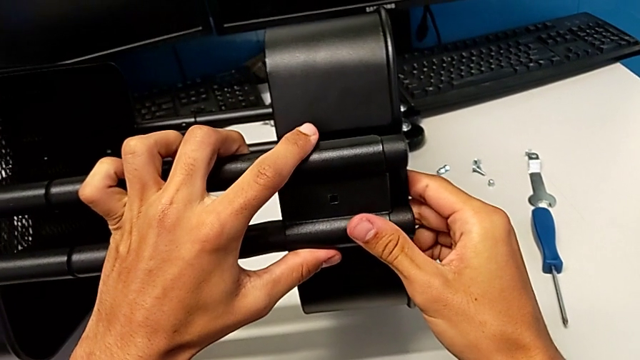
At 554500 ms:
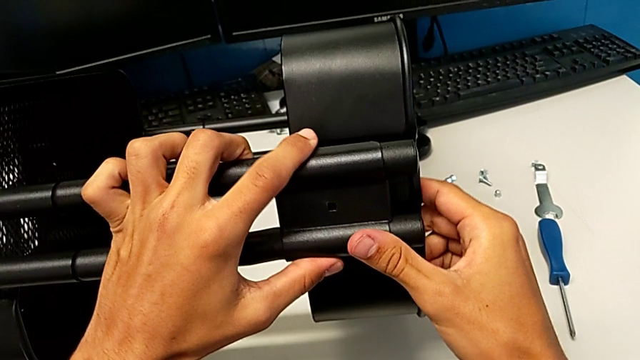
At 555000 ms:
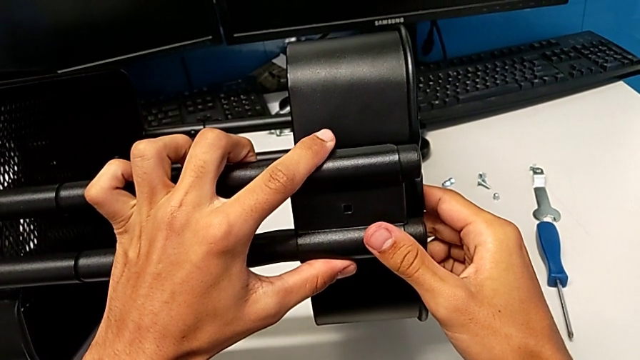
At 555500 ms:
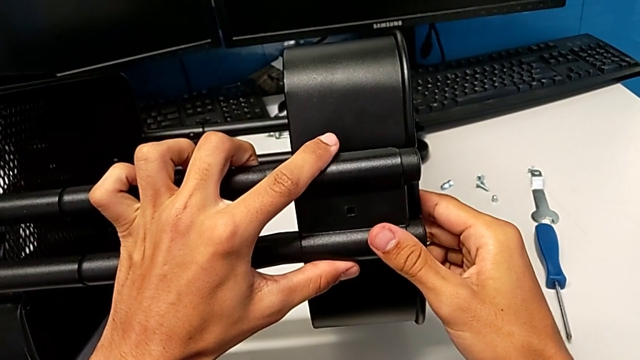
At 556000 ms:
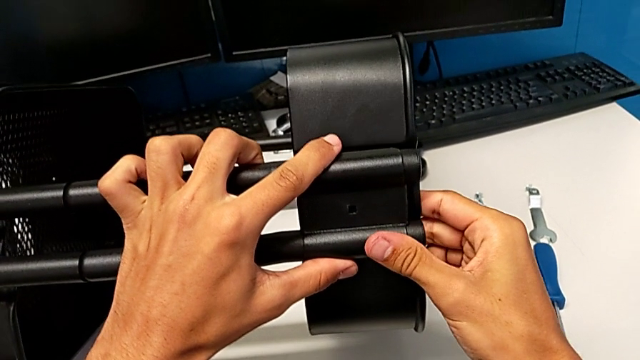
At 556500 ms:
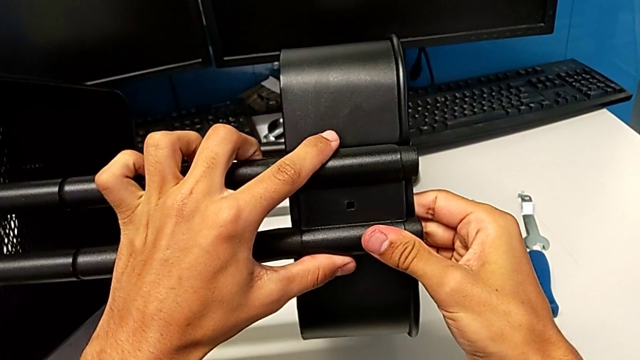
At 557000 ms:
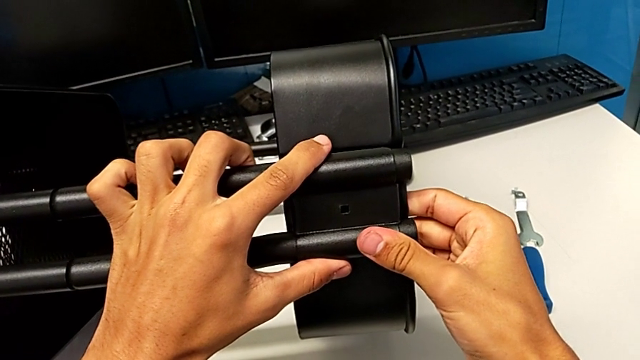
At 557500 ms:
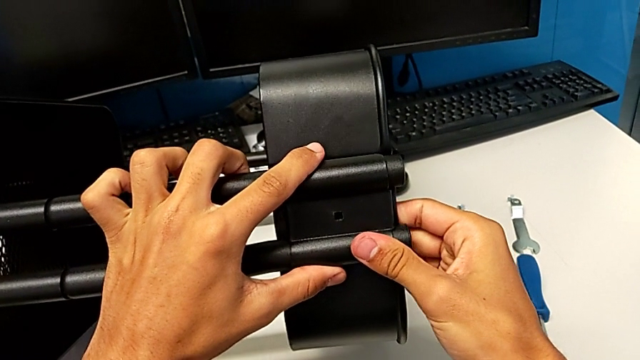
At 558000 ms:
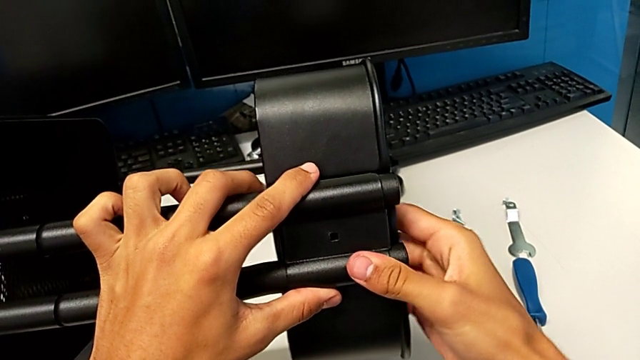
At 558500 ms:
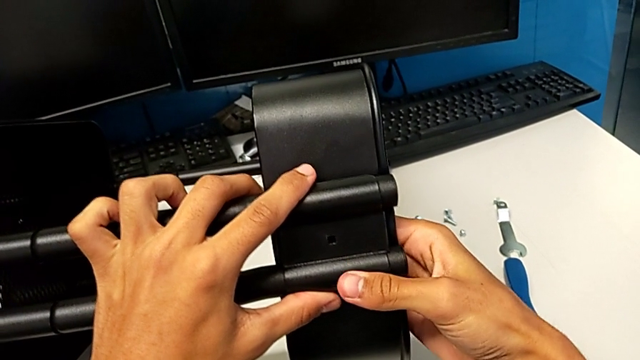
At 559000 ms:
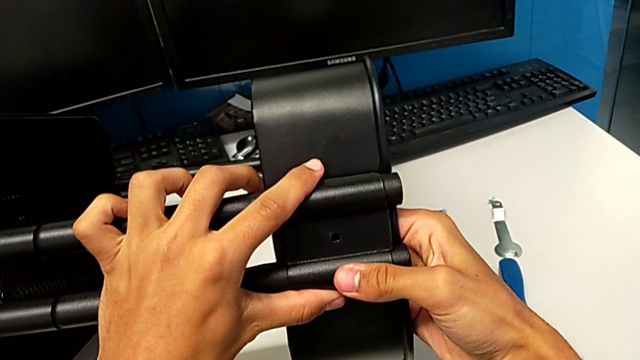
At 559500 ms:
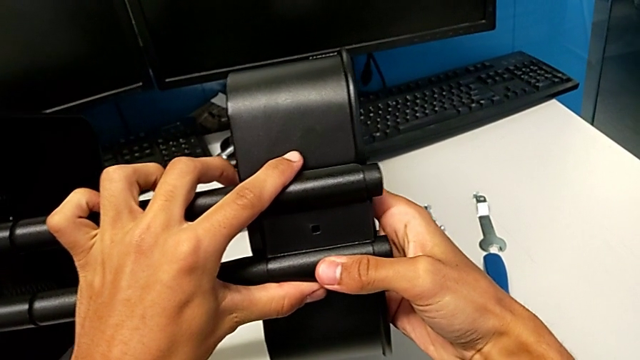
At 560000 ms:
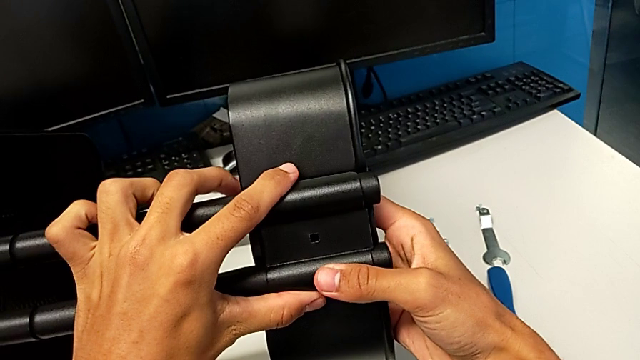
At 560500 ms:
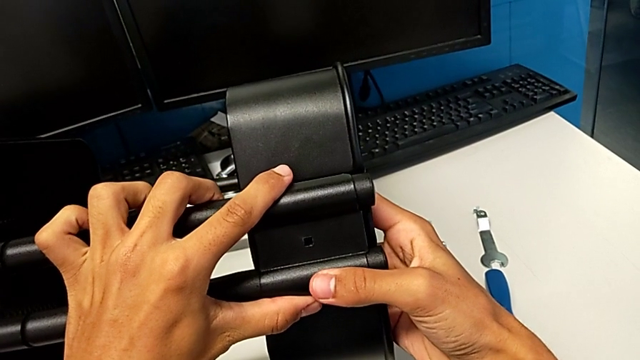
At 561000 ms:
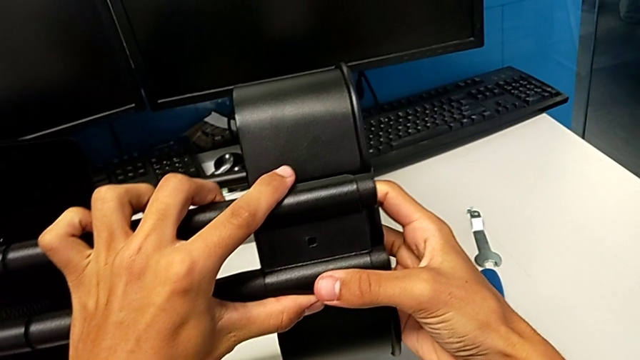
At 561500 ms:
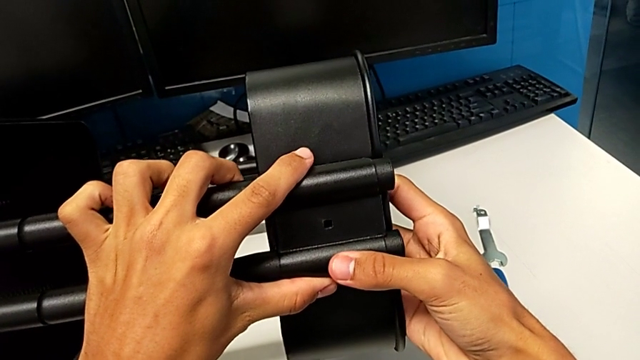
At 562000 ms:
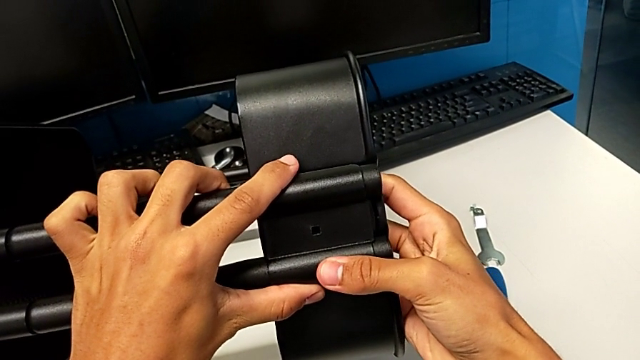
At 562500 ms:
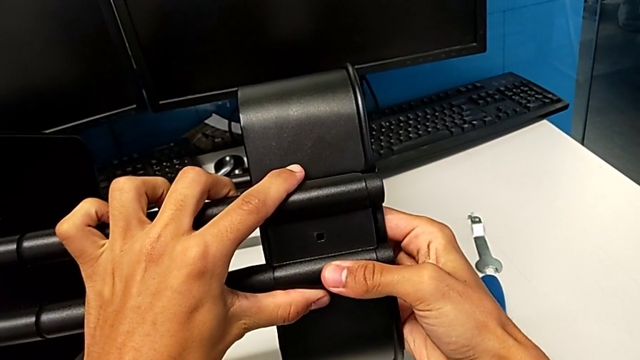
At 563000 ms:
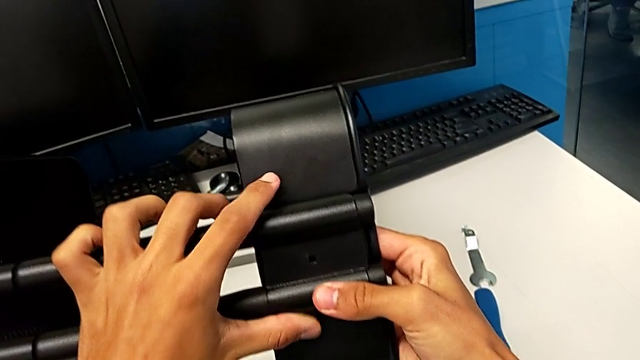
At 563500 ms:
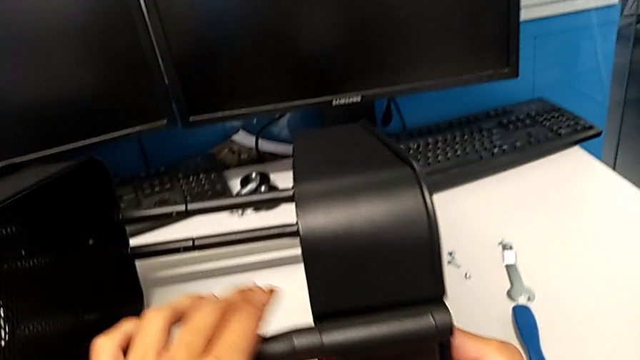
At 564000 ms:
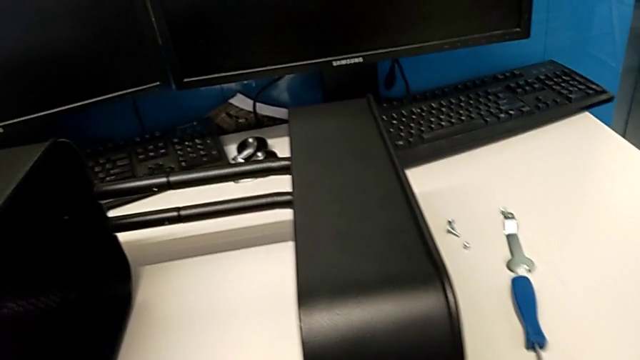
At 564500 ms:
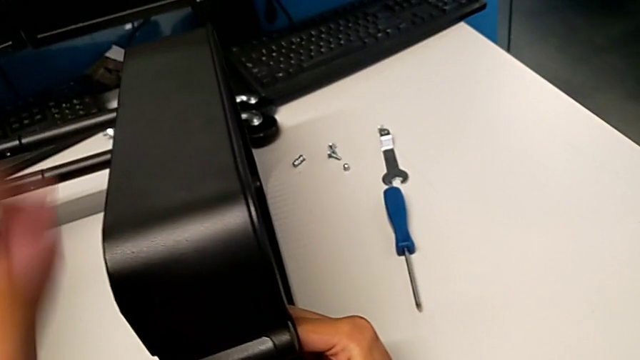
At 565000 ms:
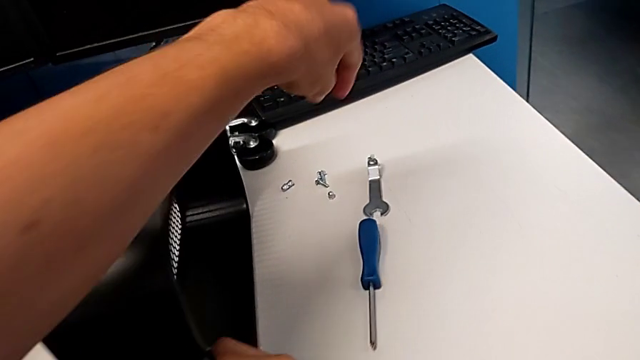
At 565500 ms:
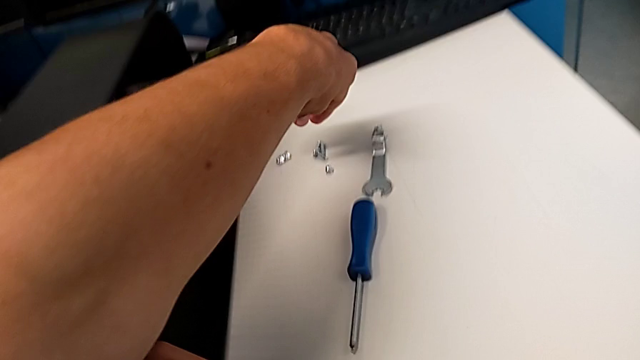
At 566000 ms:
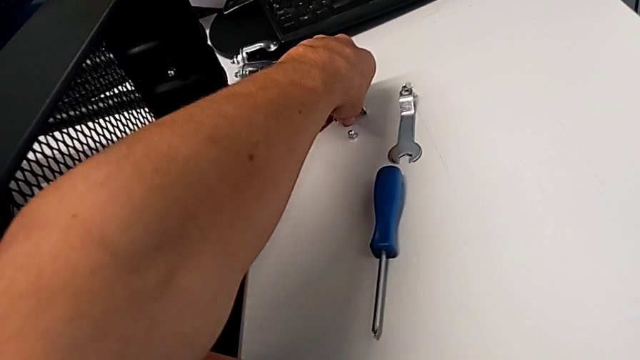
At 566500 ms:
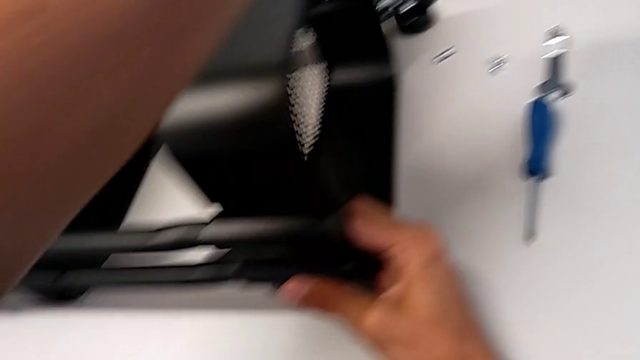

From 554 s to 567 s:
The camera wearer is screwing the top tray onto the base of the shelf. They keep aligning the bracket, approach the bolt and grab it.

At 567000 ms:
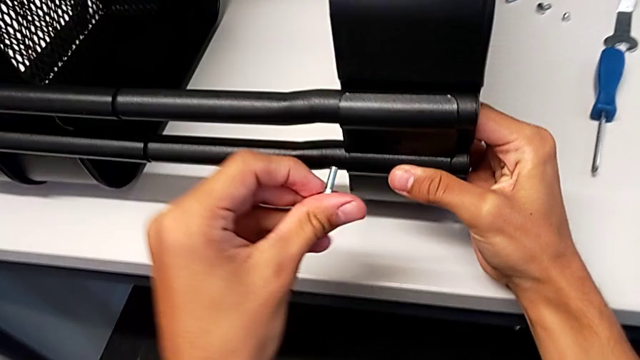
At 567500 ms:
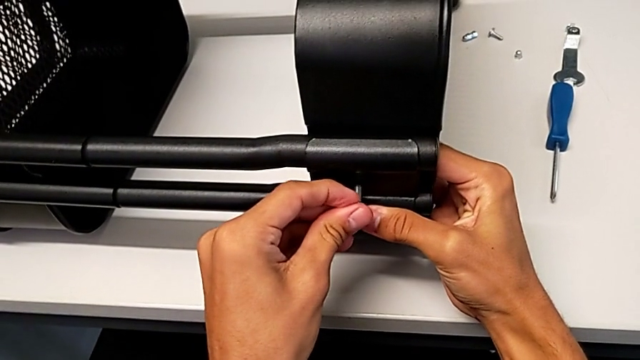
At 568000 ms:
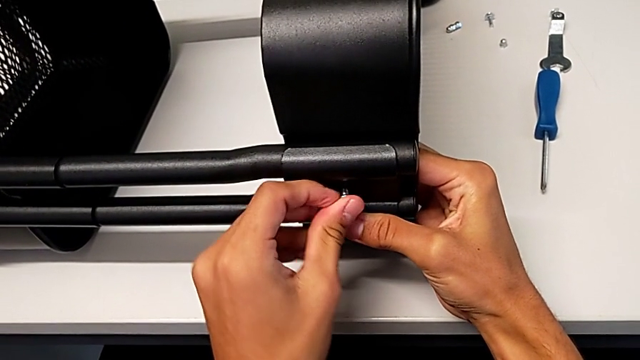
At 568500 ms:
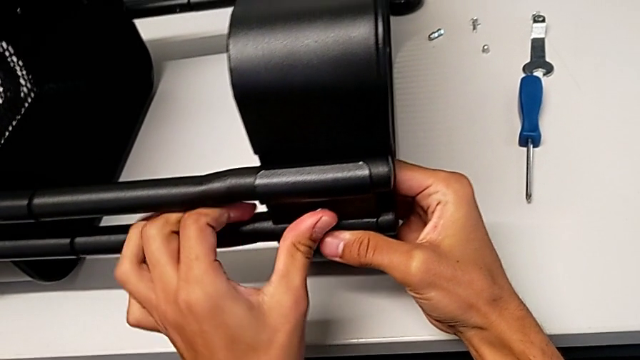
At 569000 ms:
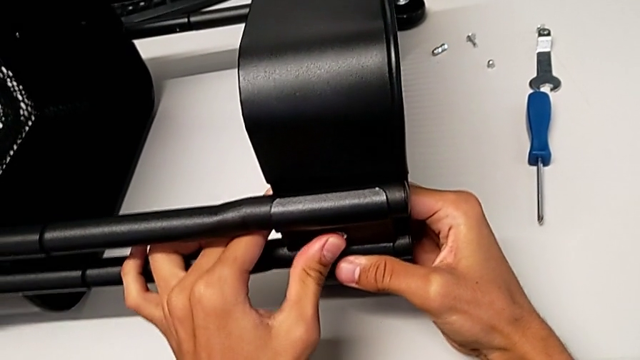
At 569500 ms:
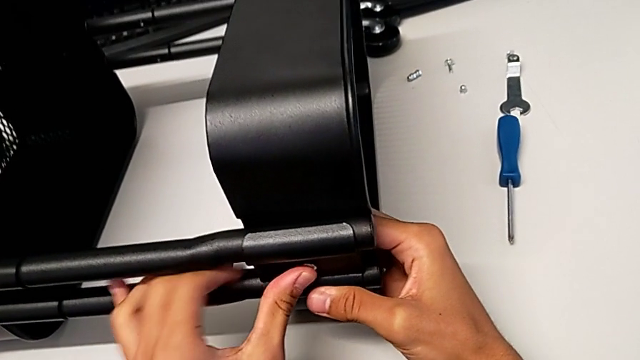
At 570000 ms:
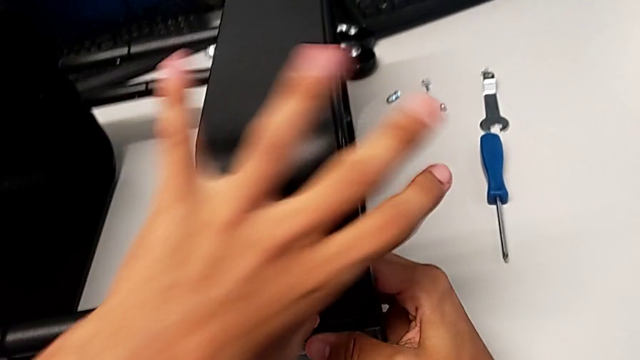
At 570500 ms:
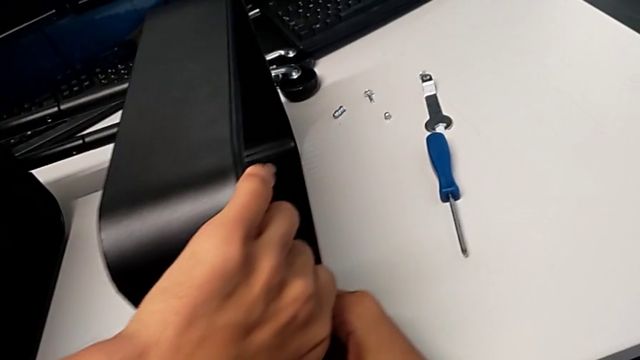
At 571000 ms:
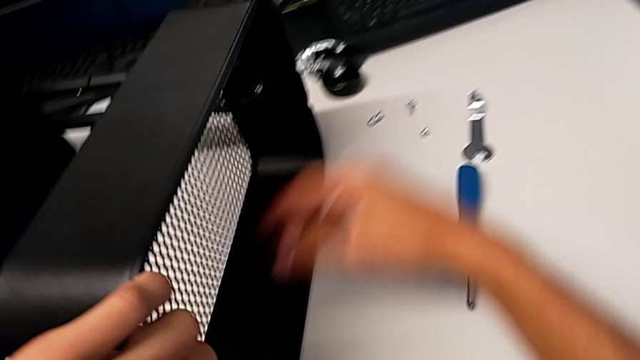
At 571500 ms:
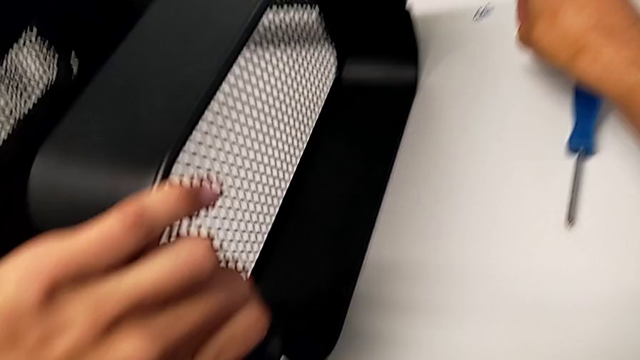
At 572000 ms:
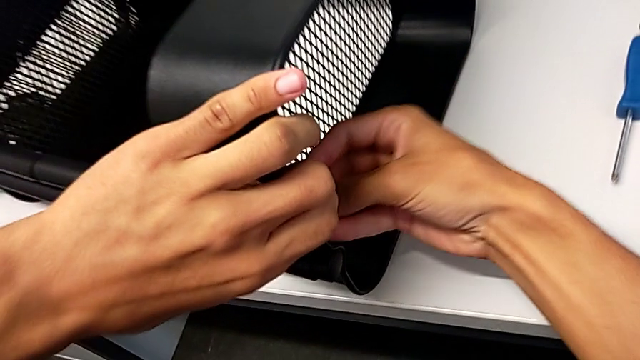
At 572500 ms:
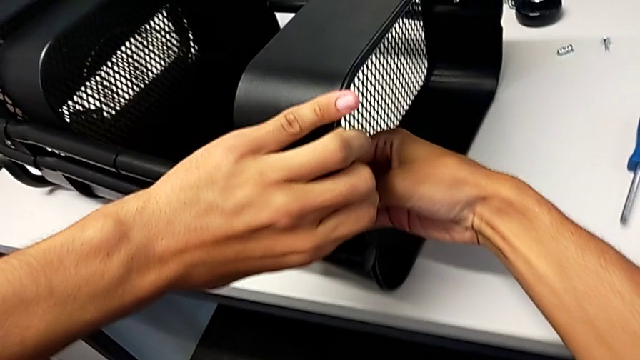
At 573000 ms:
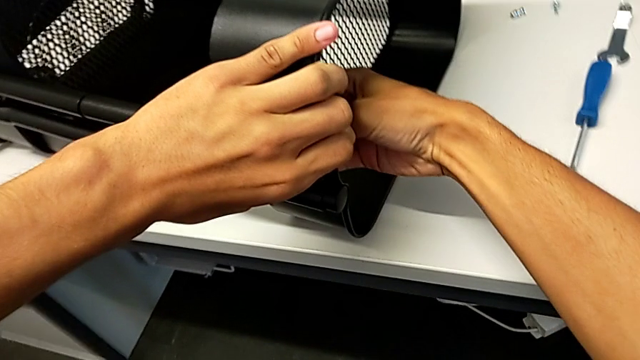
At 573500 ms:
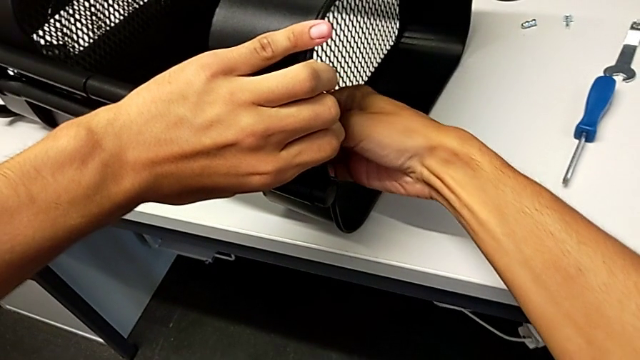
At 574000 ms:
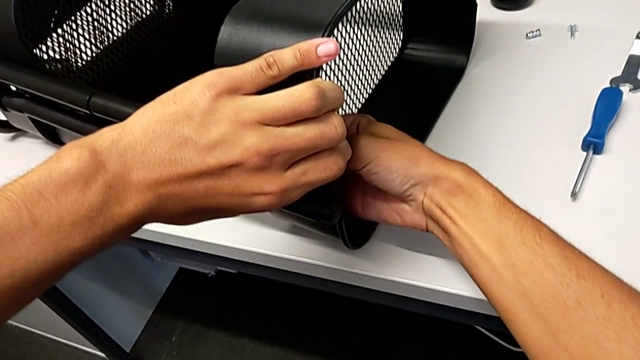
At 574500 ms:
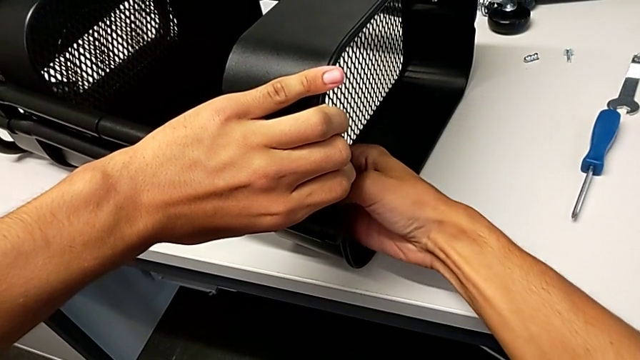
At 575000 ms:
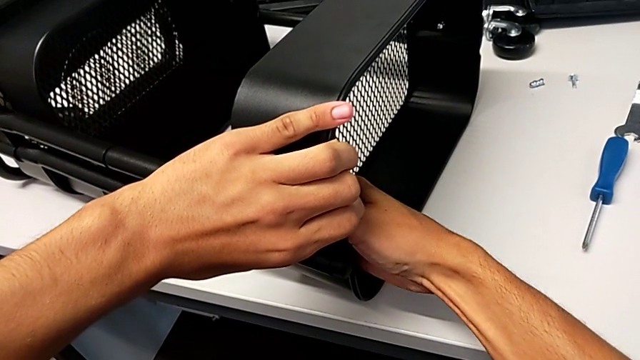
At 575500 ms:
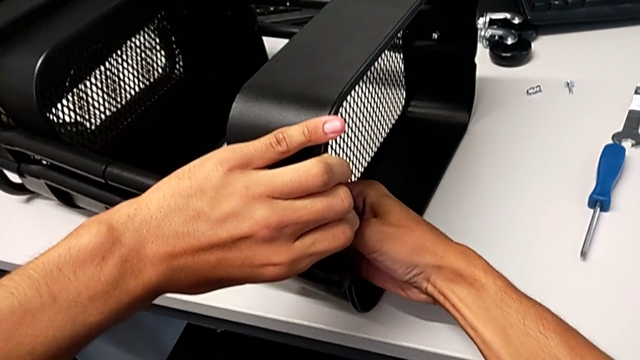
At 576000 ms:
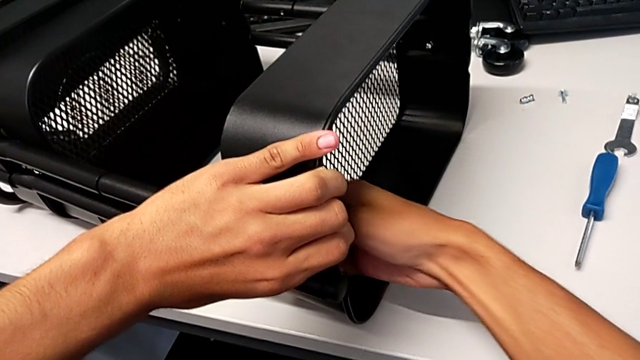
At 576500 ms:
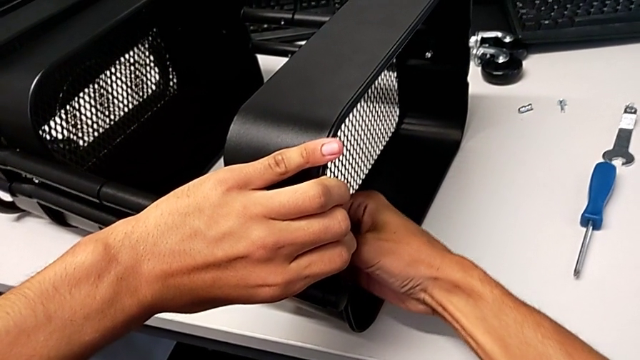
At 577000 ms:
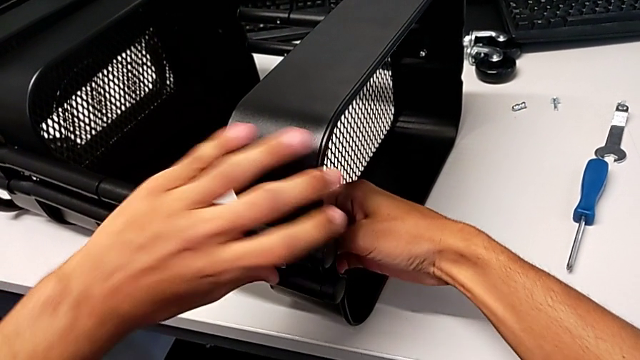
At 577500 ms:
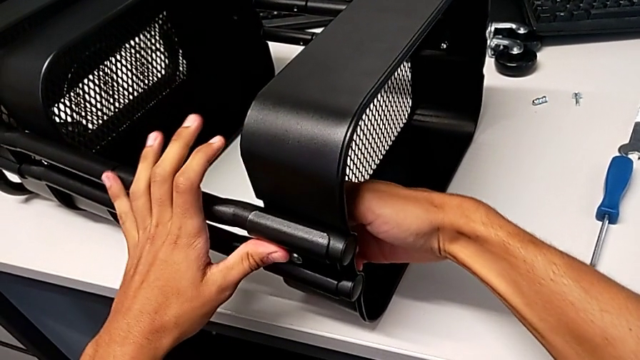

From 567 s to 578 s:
The camera wearer is screwing the top tray onto the base of the shelf. They insert the bolt, grab the utility cart, grab the hexagon cap nut, insert it and begin to screw it.
